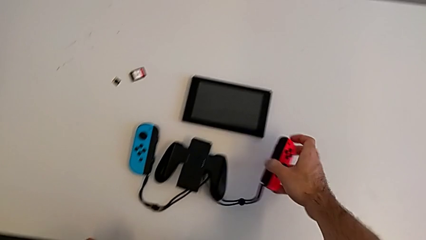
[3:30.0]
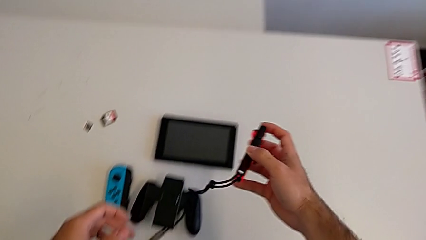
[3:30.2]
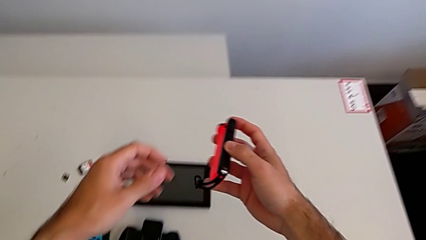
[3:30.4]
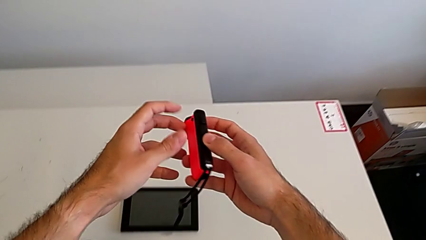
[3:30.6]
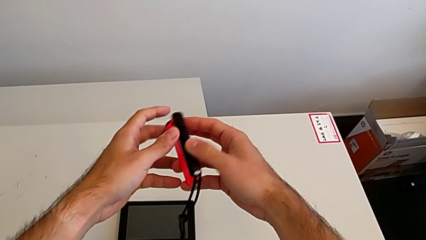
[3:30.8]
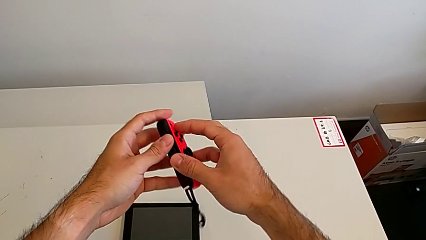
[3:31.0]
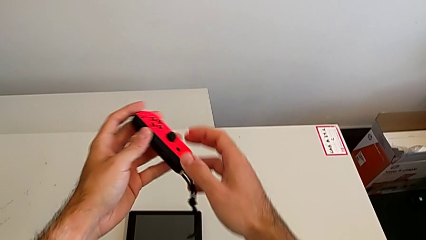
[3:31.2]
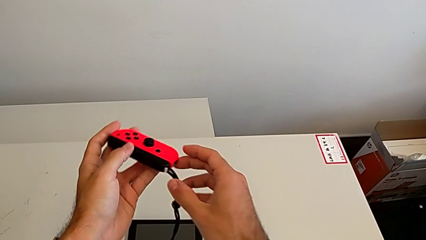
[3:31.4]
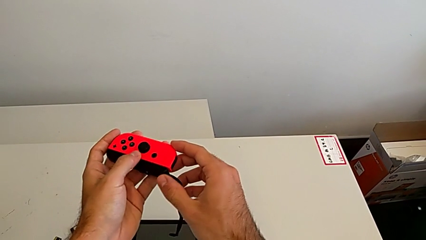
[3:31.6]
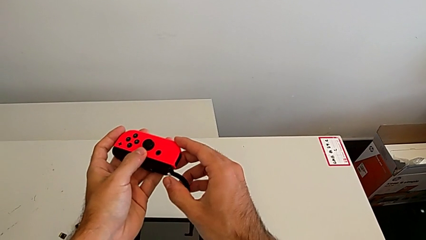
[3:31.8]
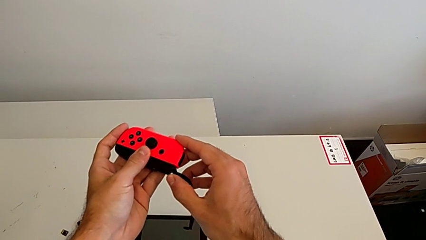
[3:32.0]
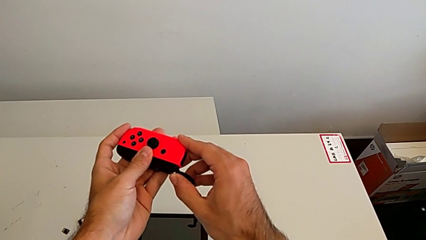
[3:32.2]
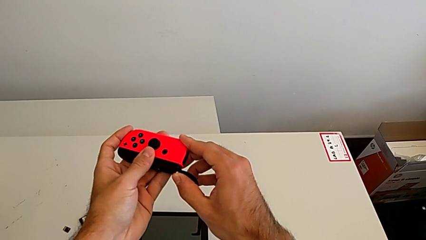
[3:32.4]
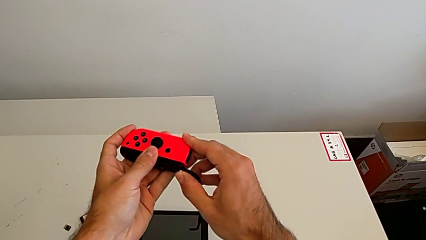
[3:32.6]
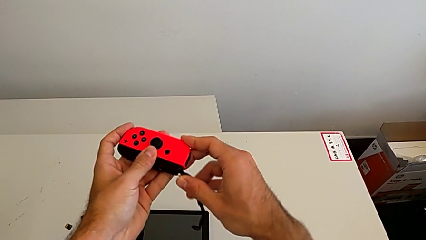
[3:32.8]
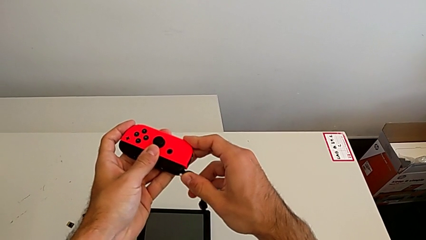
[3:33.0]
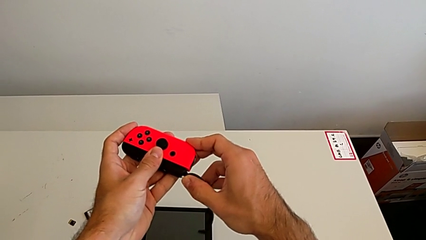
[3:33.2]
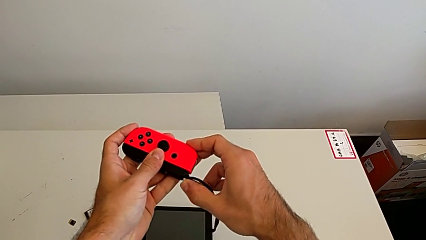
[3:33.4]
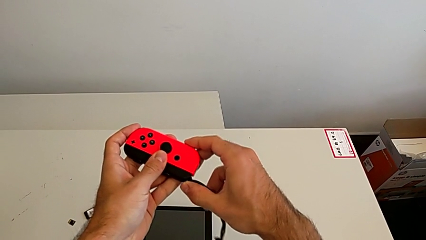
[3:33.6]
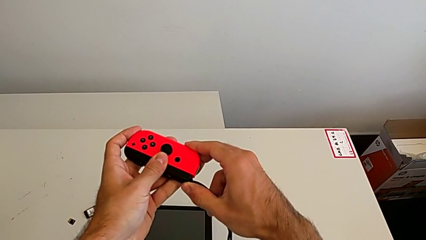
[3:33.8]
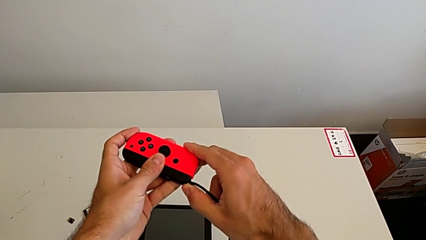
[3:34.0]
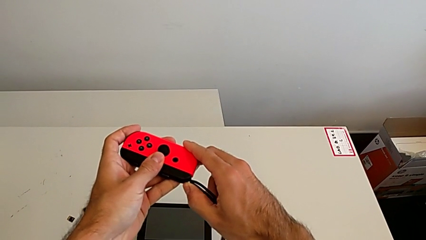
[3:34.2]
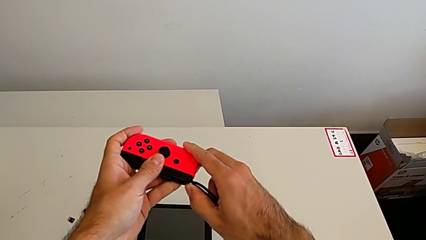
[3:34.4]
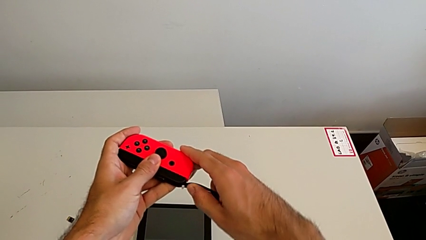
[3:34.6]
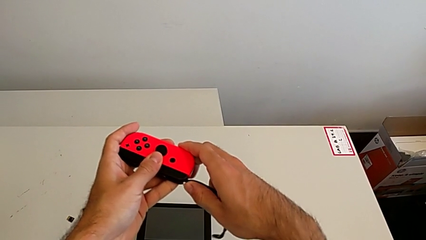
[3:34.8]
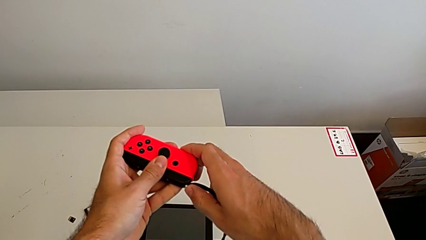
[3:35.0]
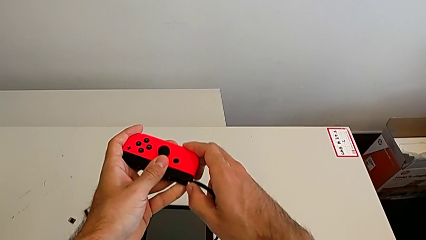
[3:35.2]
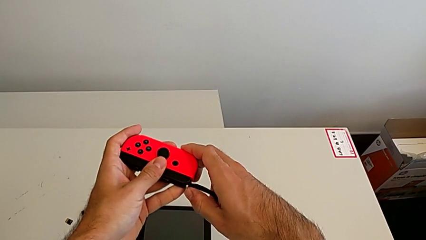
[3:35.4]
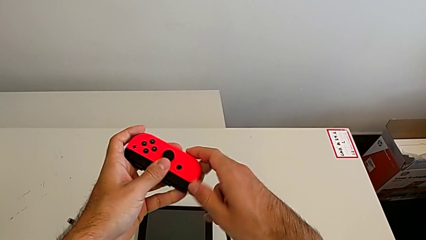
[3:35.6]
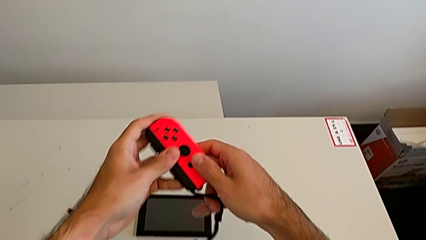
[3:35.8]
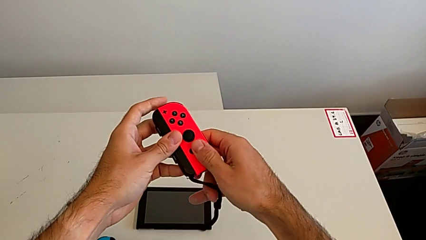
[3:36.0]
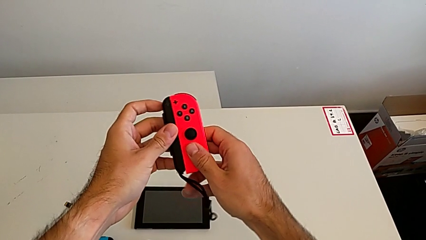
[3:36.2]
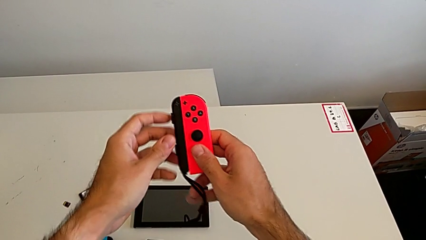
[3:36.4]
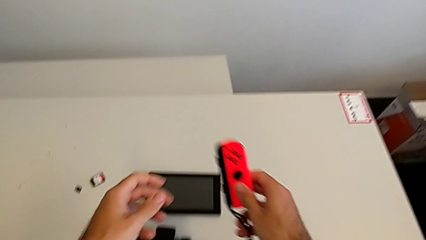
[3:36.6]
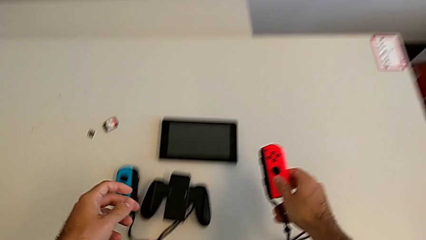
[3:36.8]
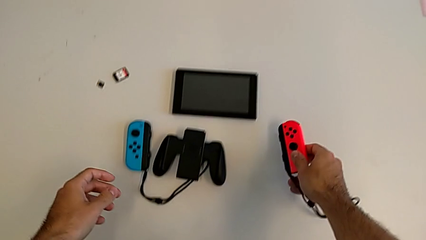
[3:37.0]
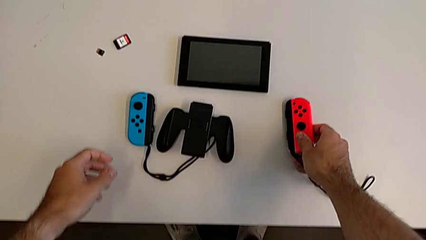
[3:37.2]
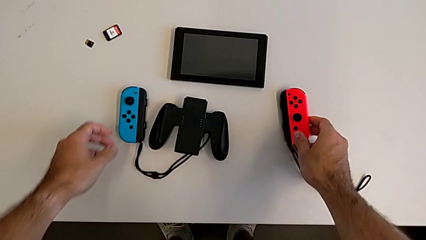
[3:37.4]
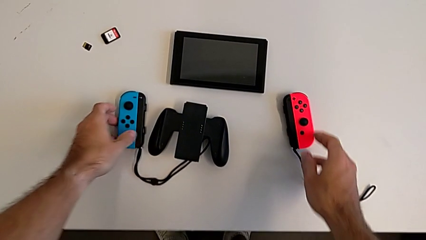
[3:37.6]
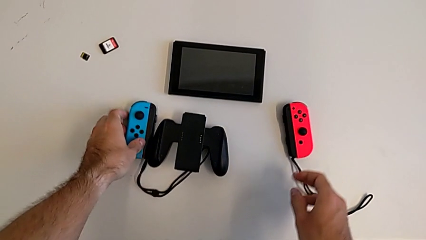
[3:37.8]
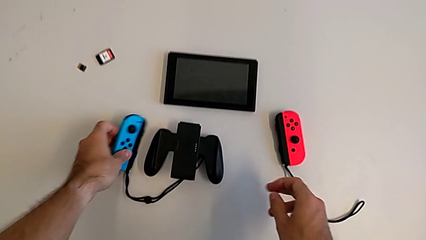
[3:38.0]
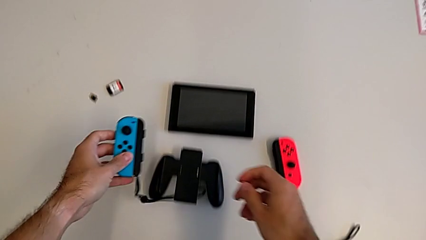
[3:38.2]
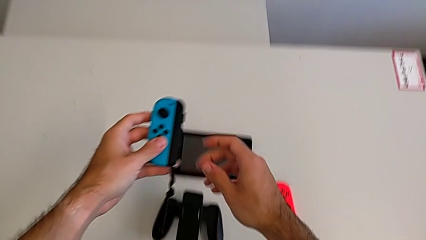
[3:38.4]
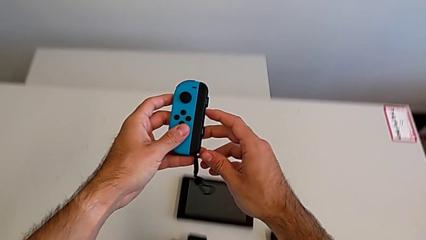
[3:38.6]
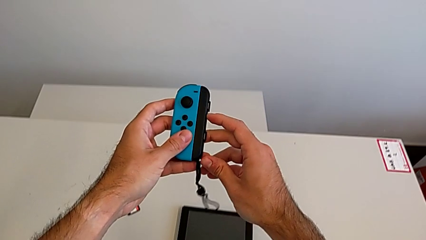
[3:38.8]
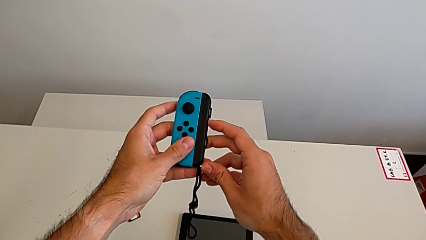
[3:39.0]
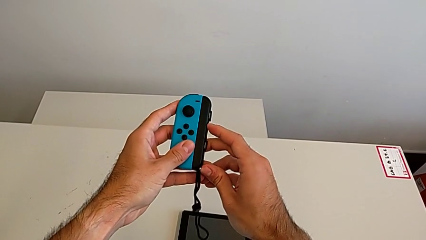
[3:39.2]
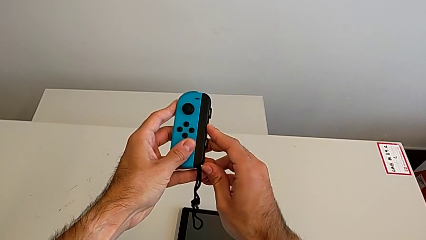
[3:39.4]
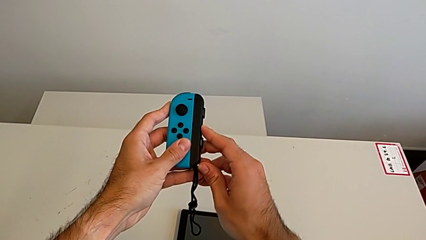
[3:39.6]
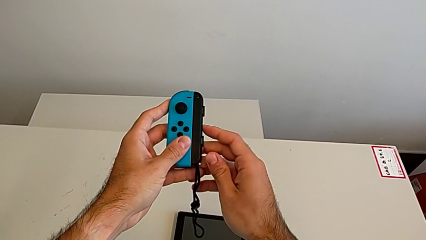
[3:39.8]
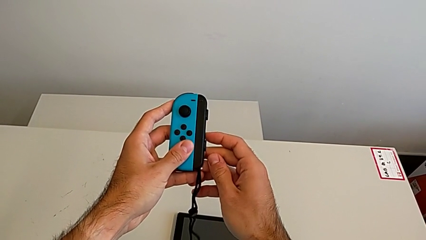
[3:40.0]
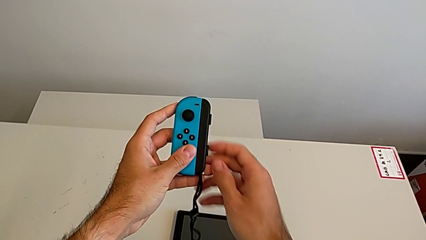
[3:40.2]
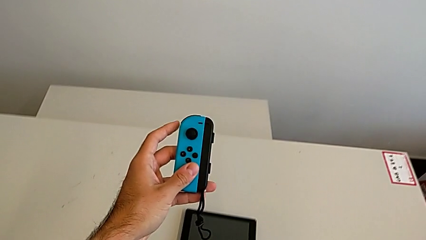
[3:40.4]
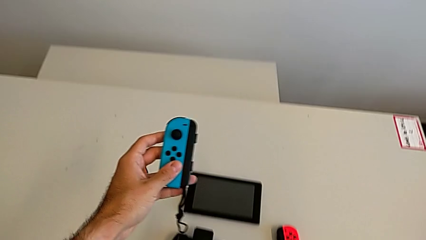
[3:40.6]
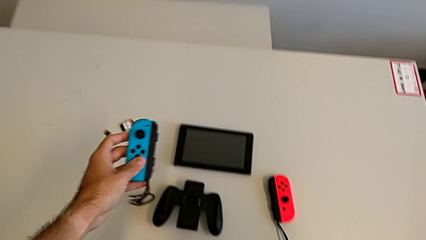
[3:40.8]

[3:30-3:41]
The camera wearer locks the controllers with the Joy-Con strap lock. They grab the red Joy-Con controller, lock the Joy-Con strap lock, grab the blue Joy-Con controller and lock the Joy-Con strap lock.

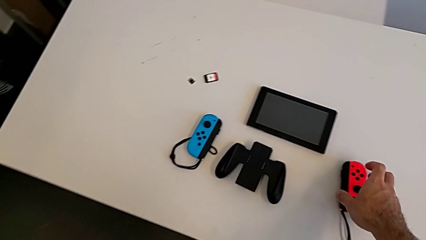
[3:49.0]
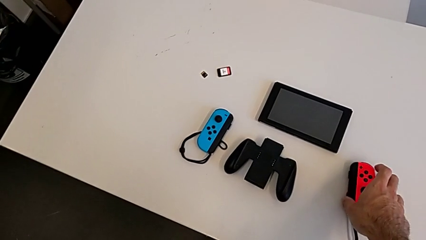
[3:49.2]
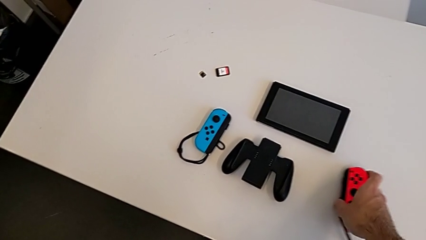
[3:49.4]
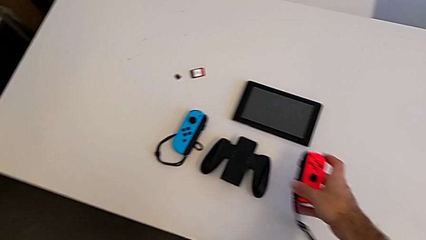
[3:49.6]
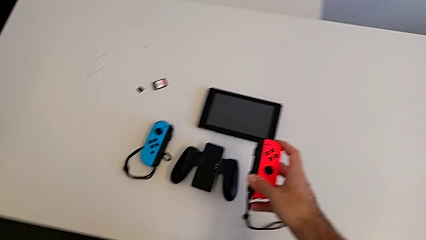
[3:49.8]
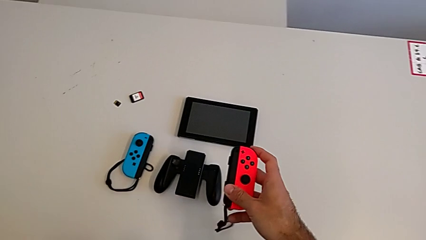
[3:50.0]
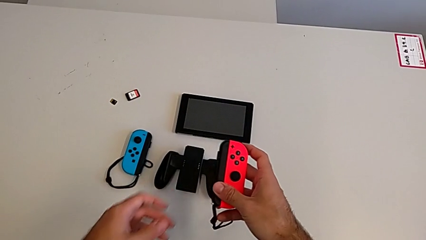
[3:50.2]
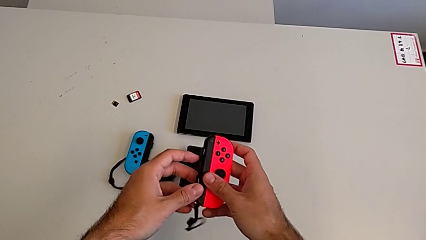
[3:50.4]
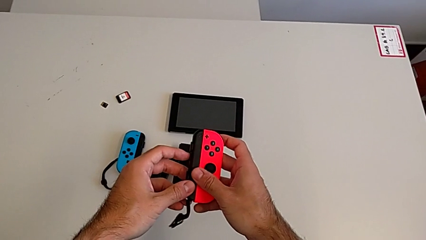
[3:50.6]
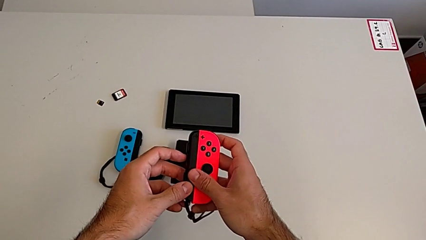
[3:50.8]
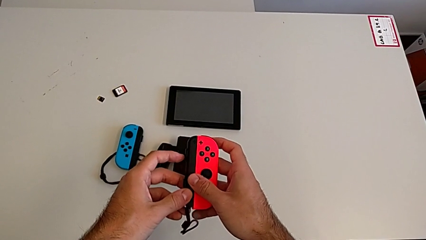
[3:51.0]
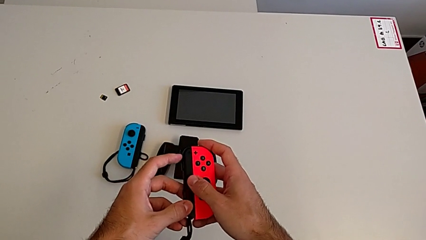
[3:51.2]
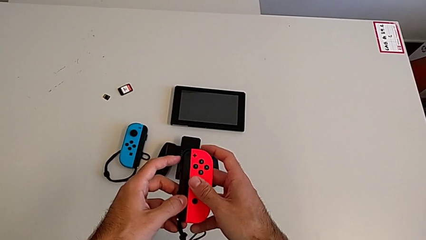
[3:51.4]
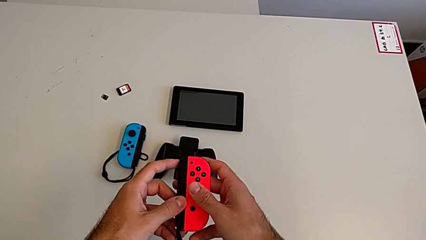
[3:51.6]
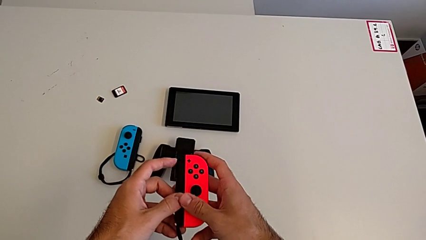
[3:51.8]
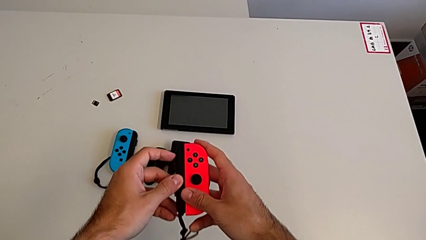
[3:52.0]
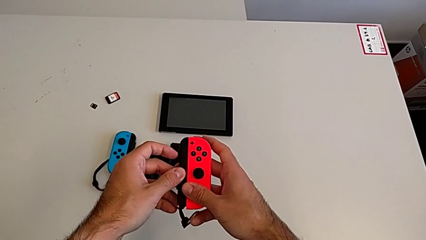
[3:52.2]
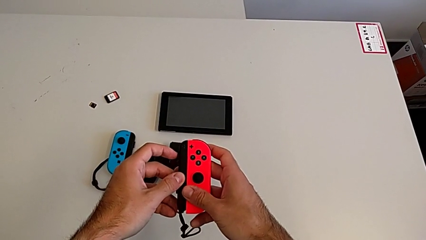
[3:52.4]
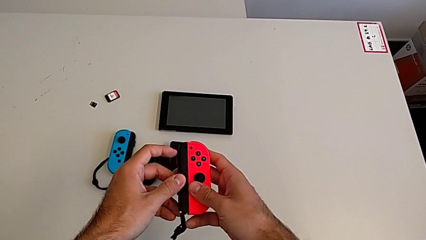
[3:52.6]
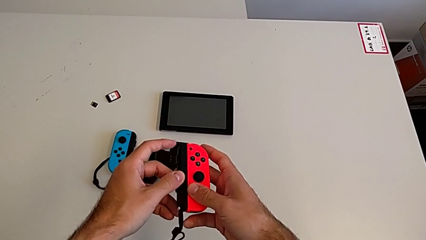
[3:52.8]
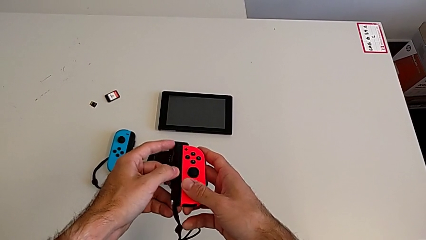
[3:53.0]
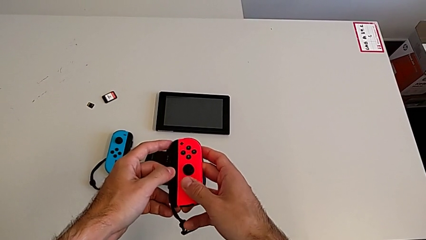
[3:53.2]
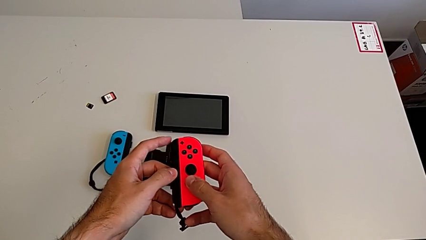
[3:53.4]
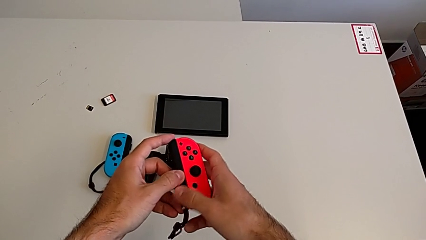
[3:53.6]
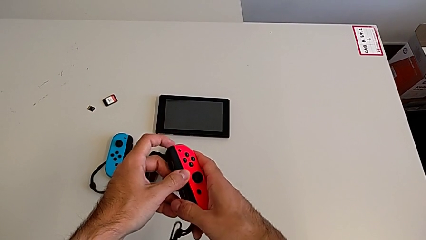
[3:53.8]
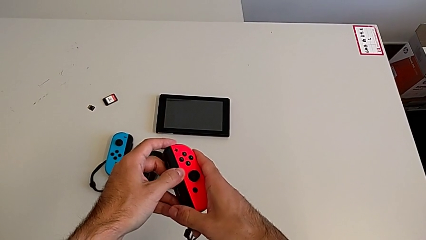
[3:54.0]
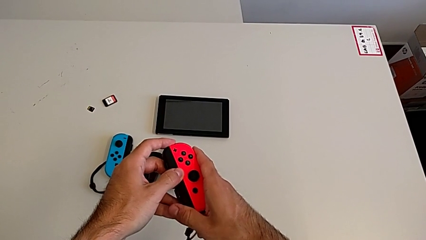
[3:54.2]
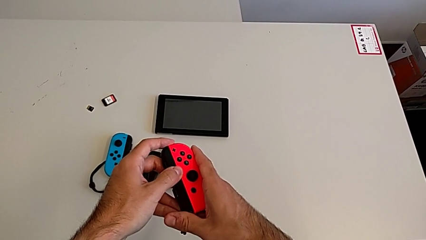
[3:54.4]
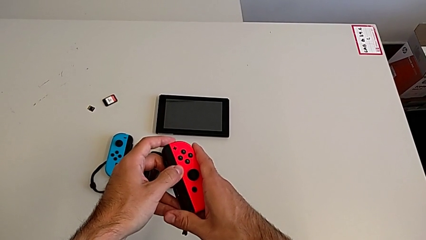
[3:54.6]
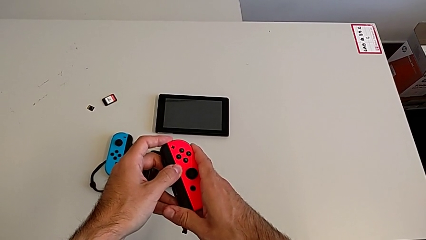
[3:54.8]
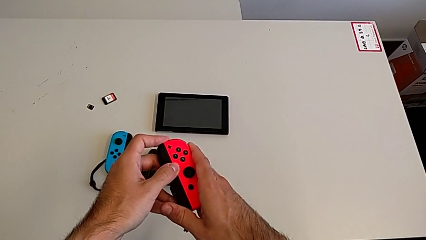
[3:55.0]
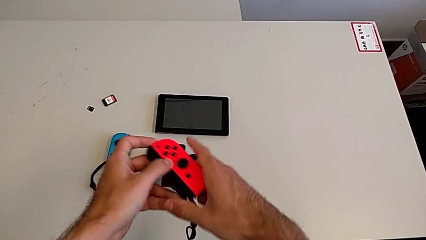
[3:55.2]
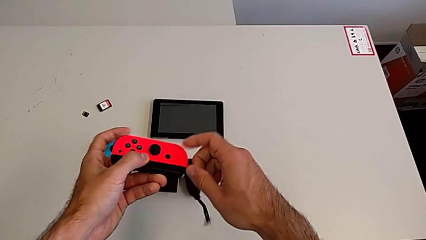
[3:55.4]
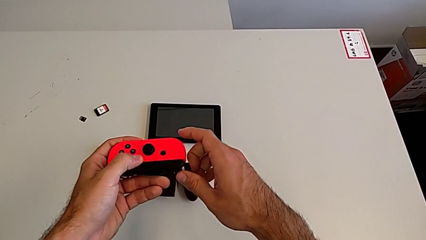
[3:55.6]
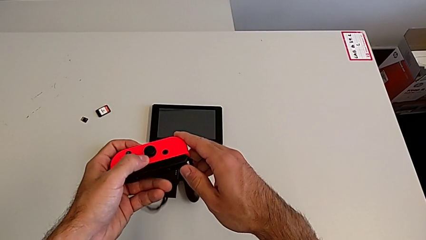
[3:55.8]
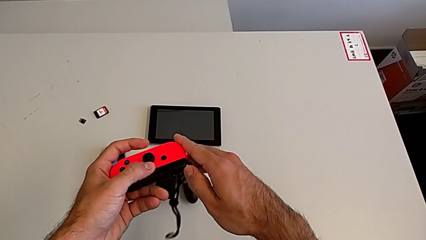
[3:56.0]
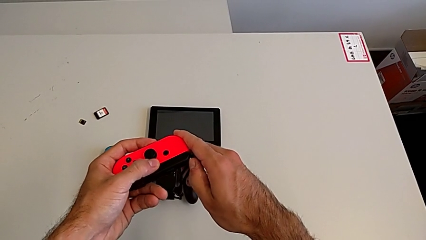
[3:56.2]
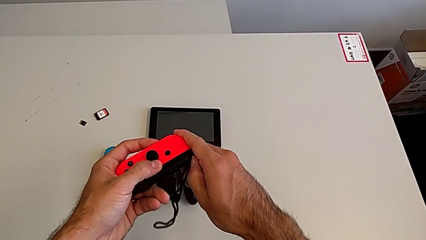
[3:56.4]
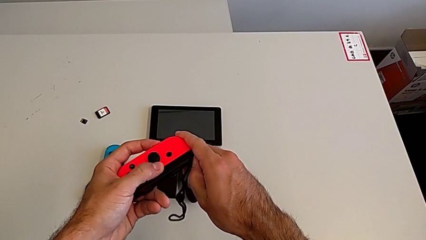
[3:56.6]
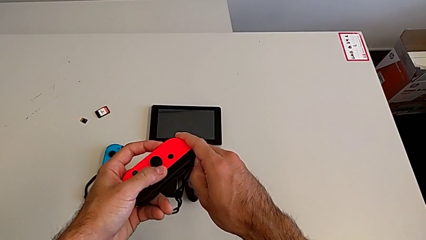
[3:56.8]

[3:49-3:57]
The camera wearer is attaching the Joy-Con controllers to the Nintendo Switch. They grab the red Joy-Con controller and begin to withdraw it.
